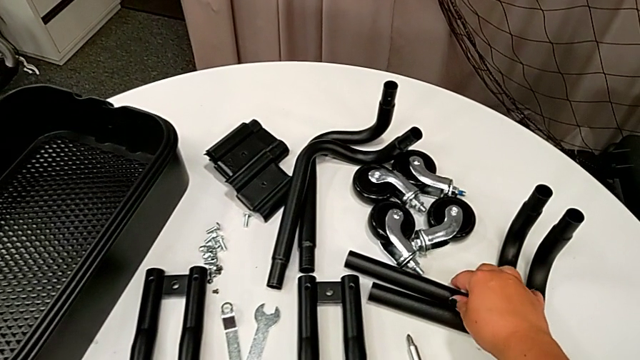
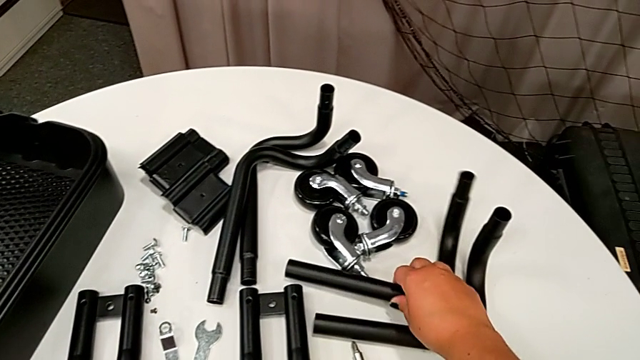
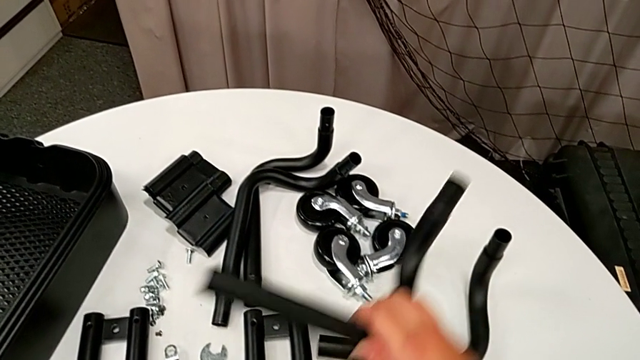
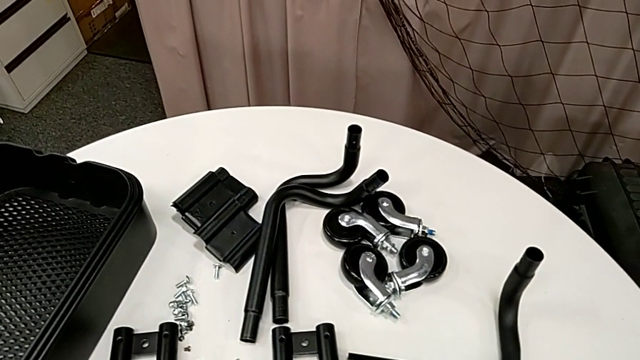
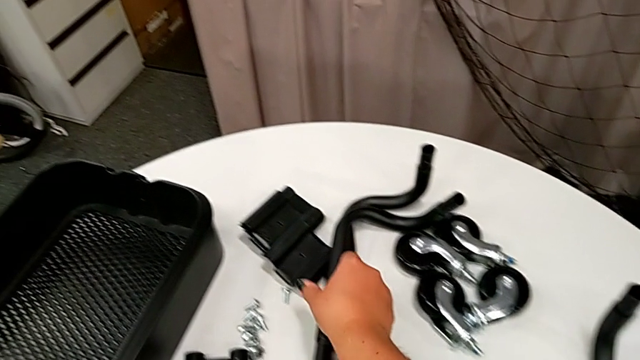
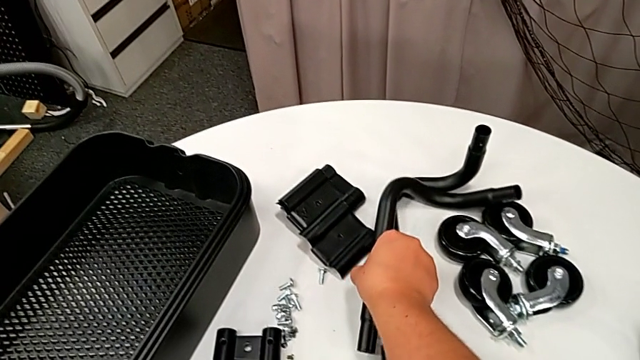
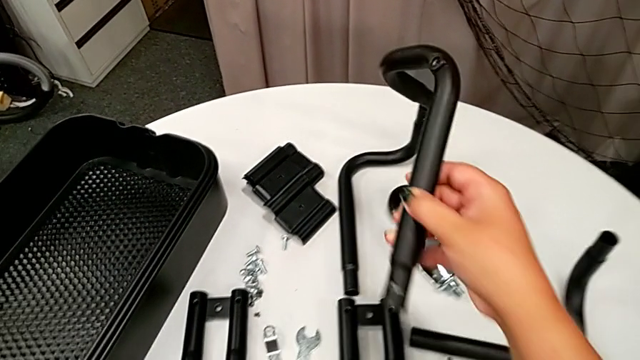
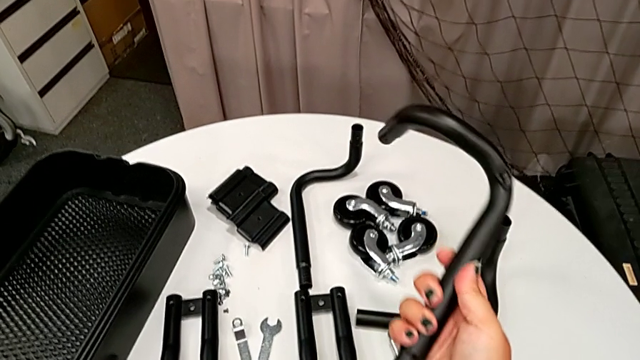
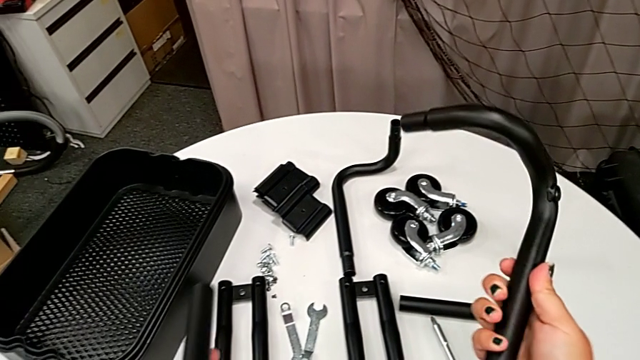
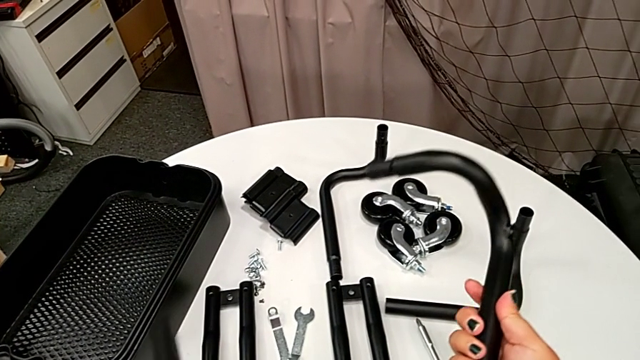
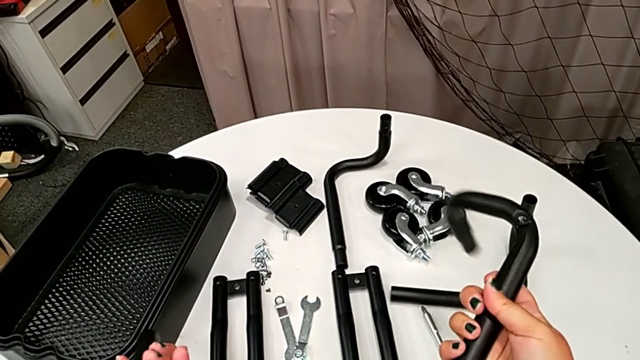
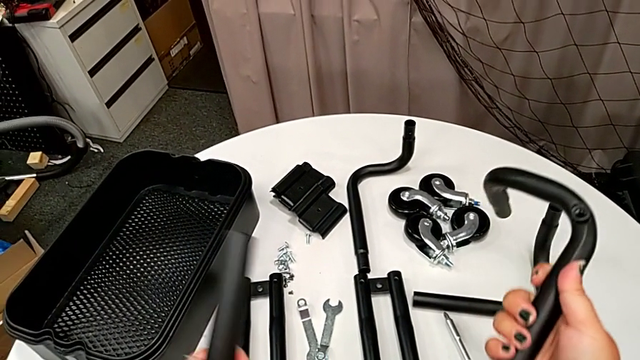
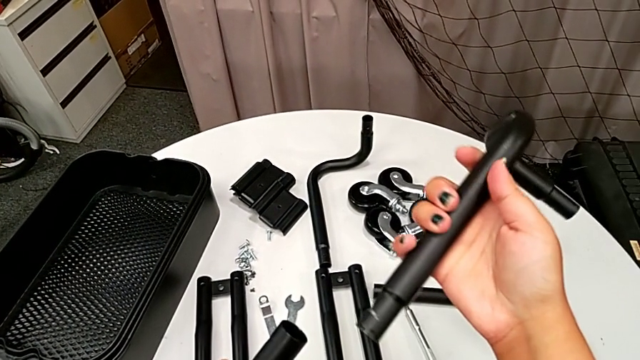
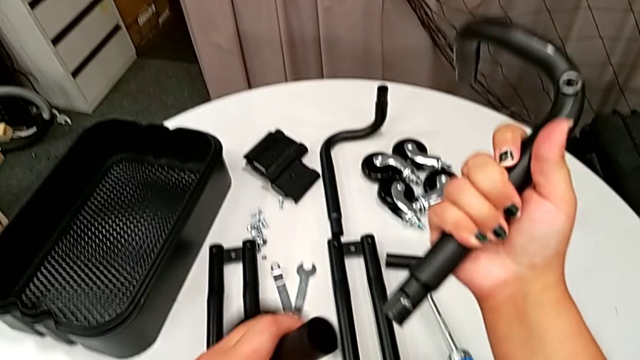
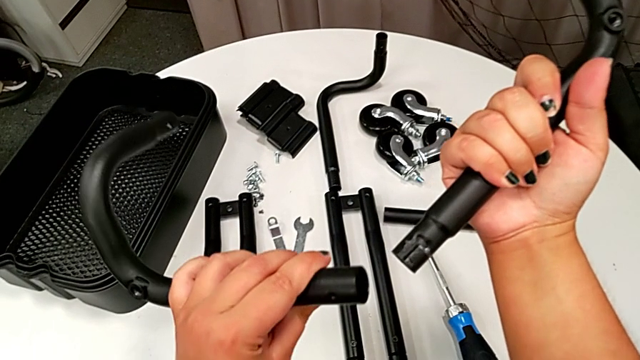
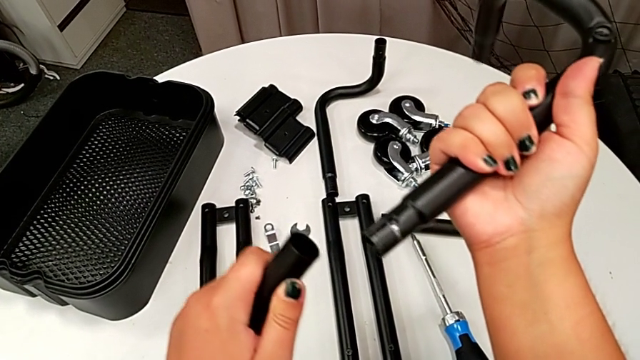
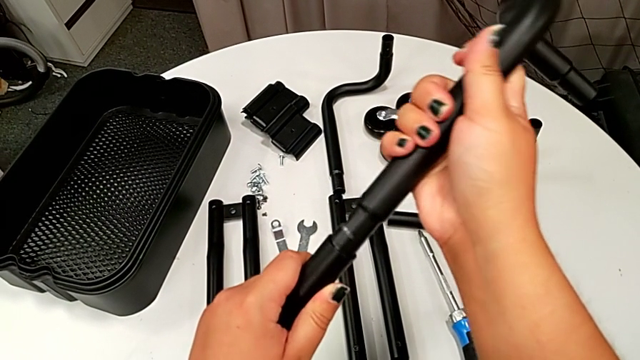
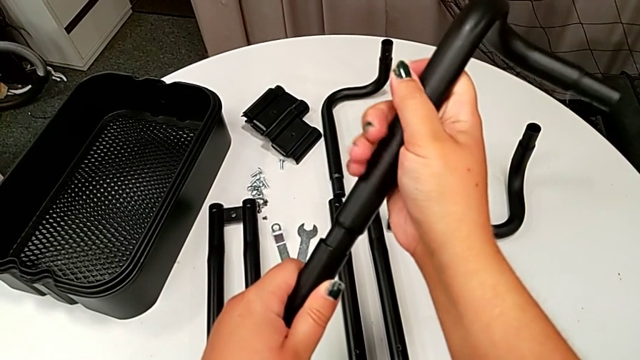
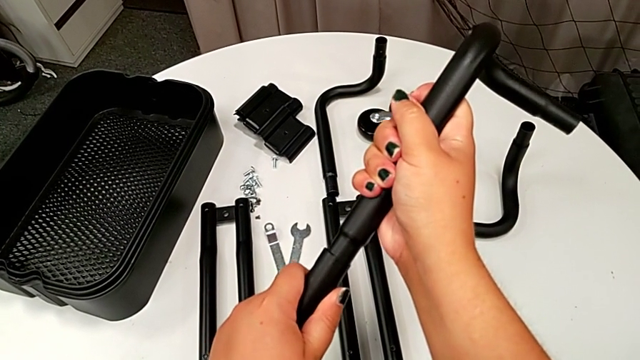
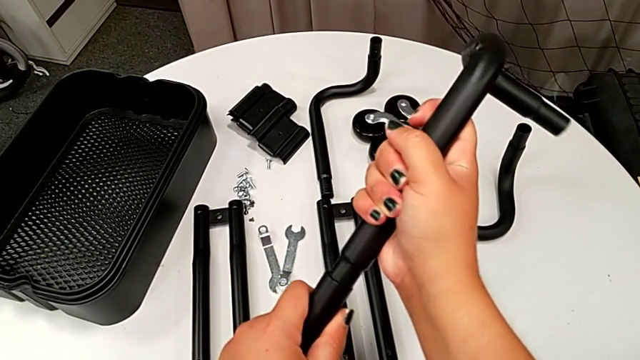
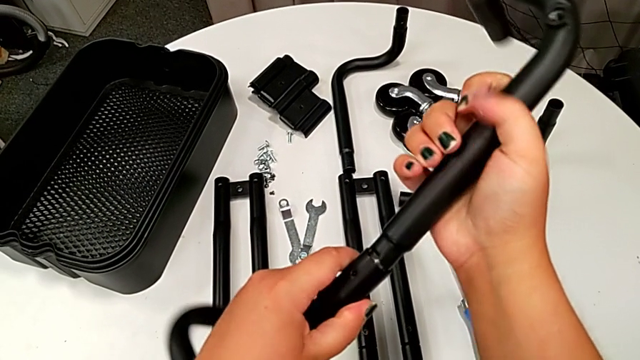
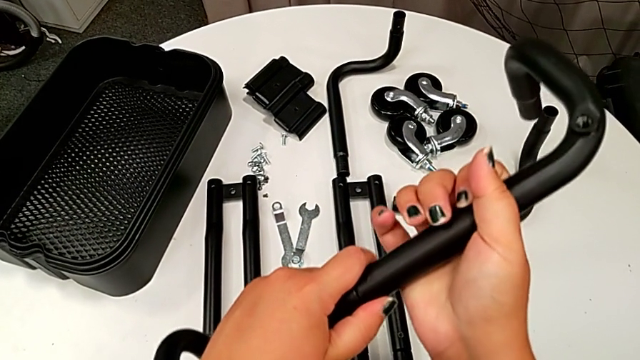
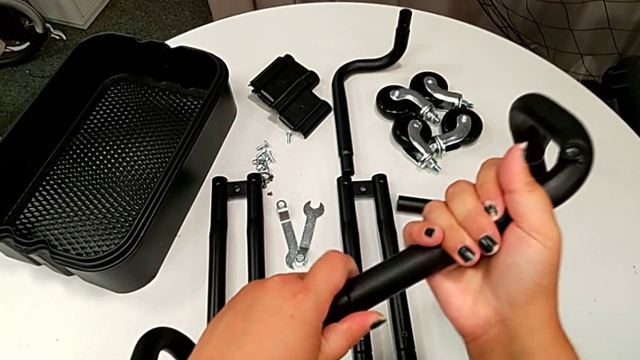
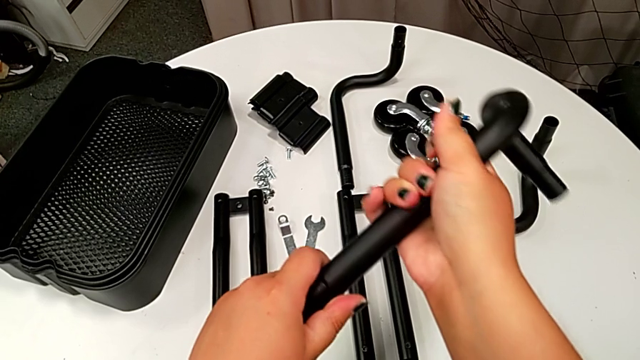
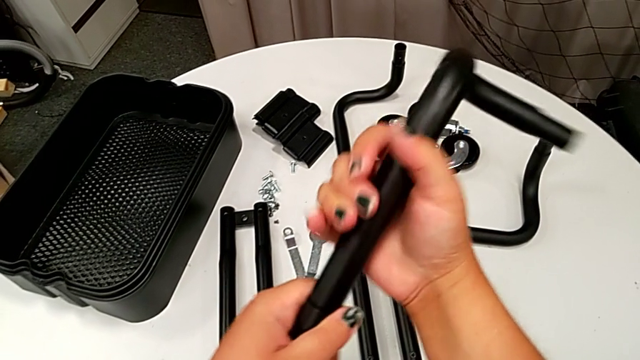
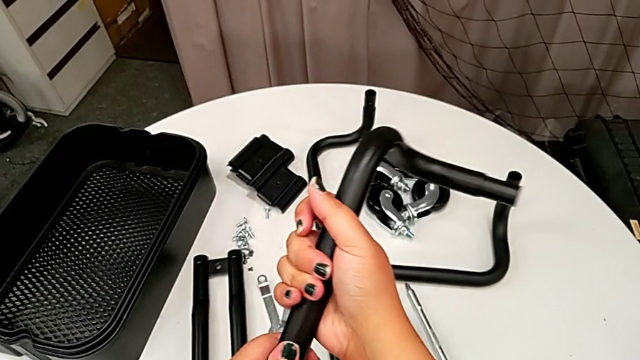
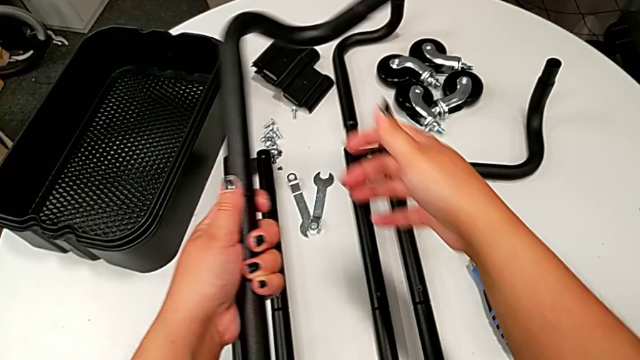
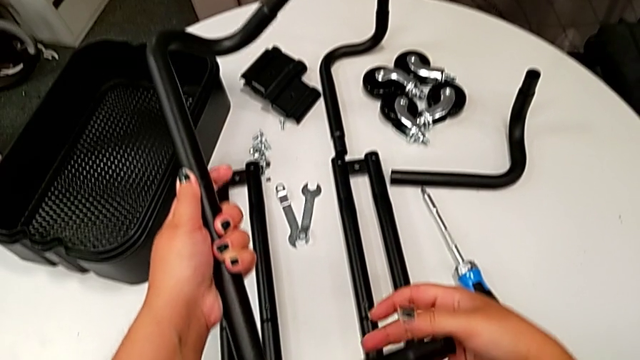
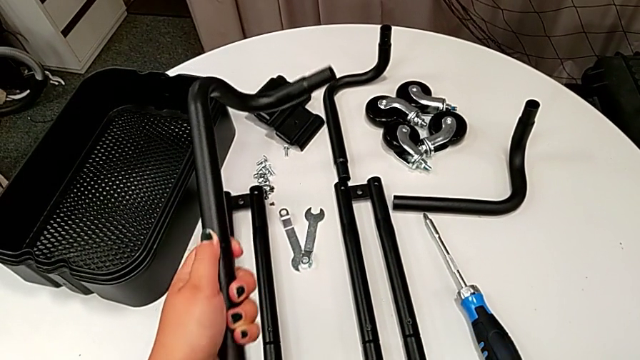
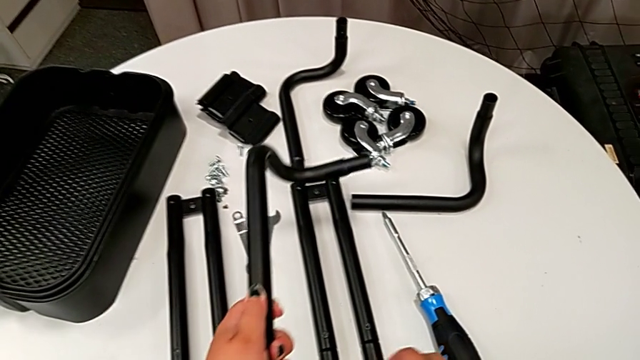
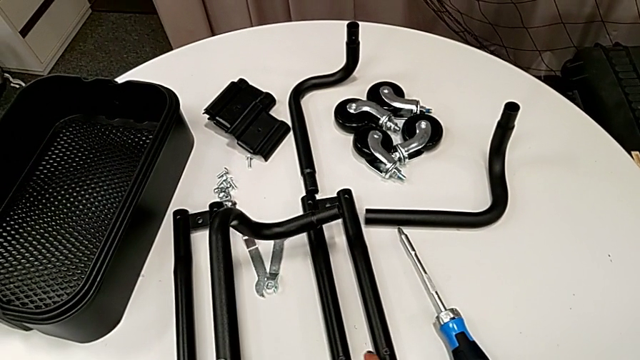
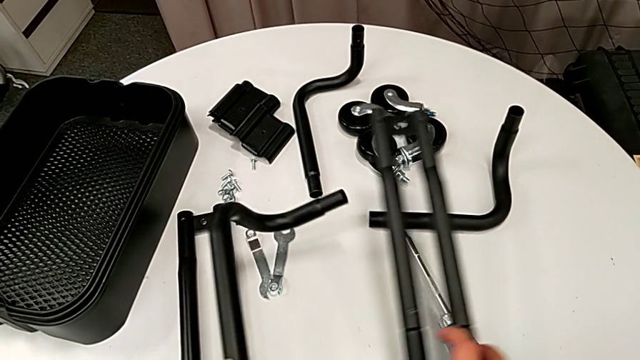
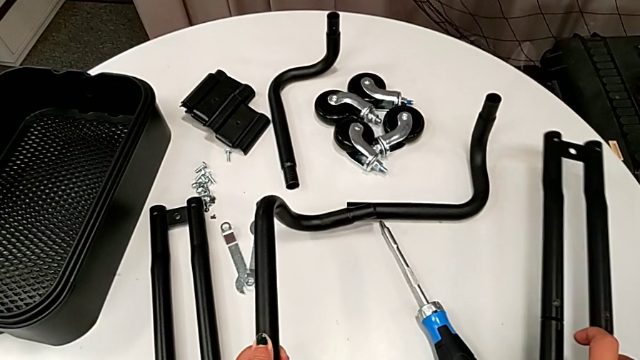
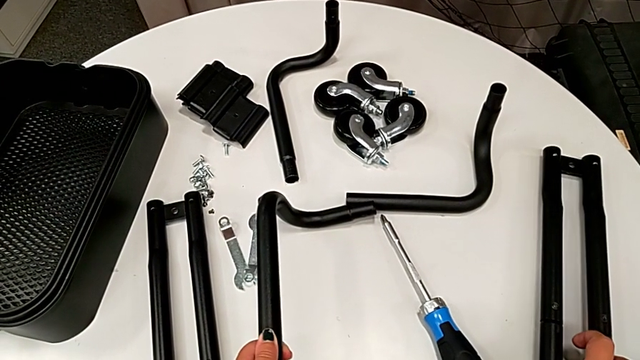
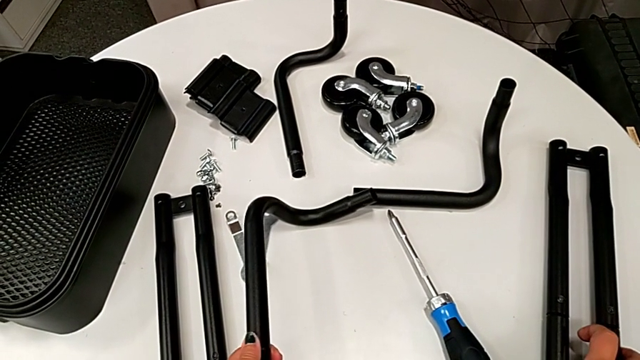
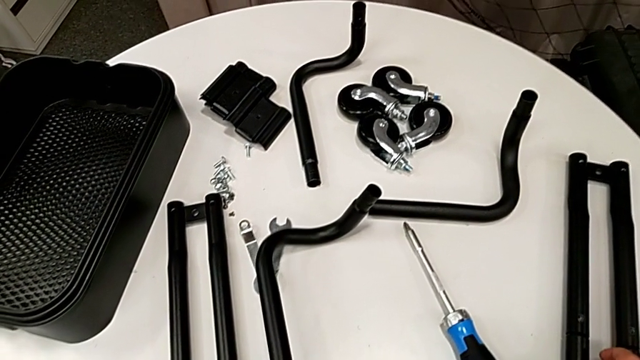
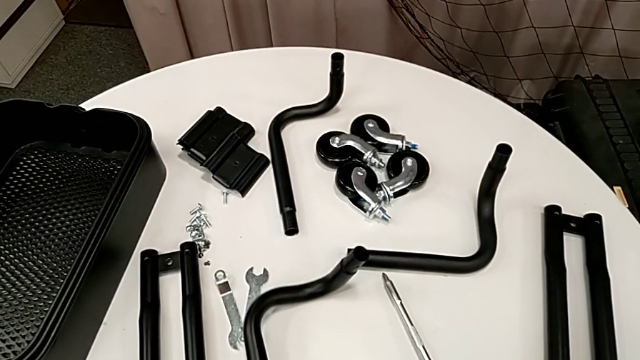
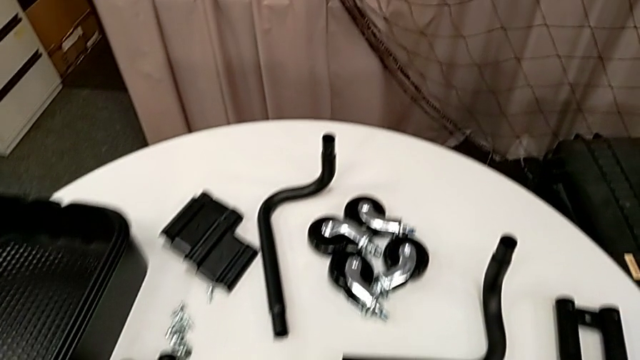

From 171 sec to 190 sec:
The camera wearer is assembling the first base frame. They grab the frame twice, align the leg, push it and assemble the frame.

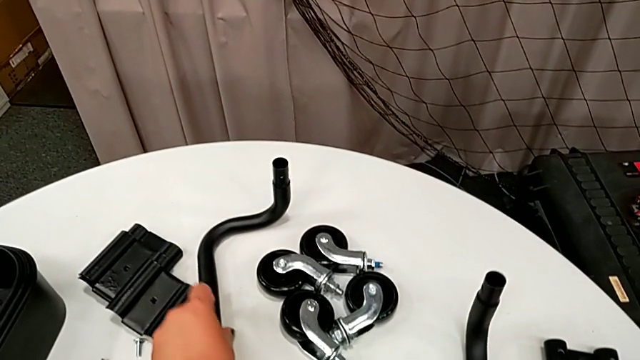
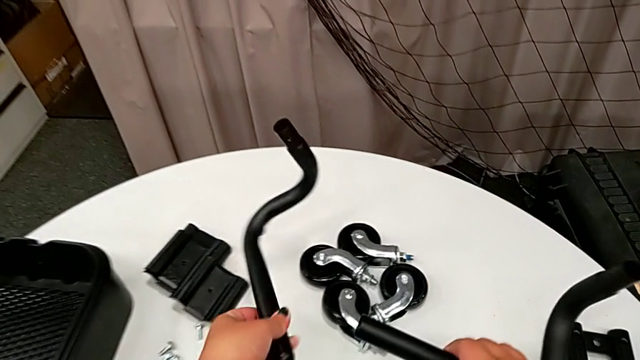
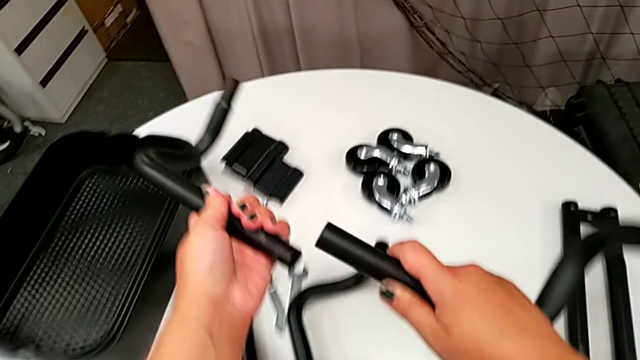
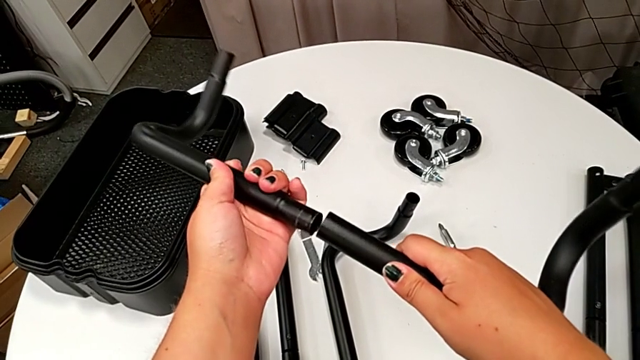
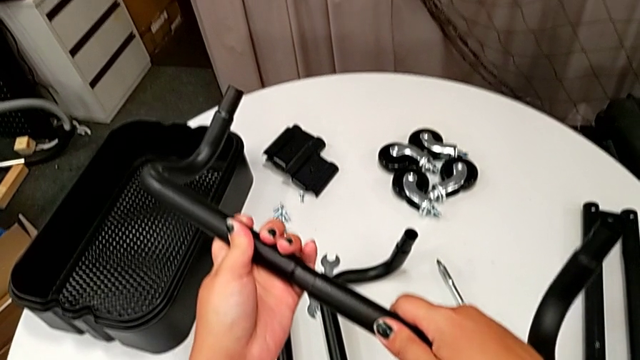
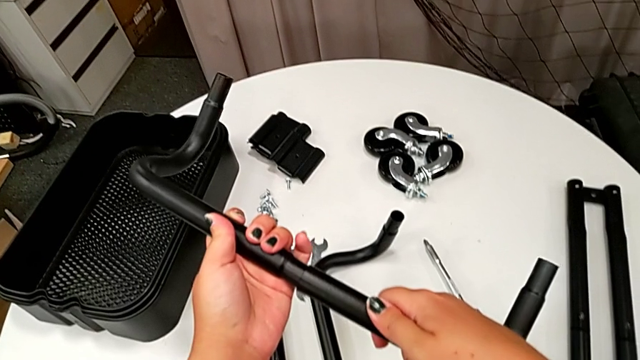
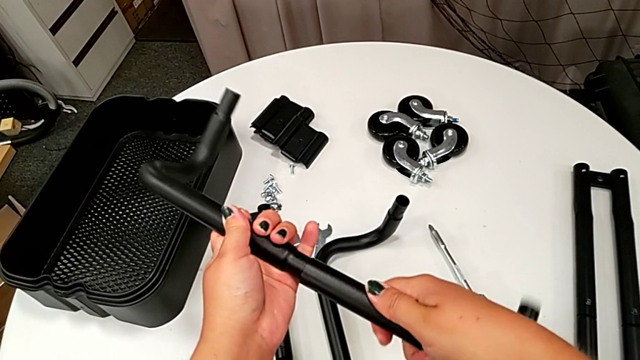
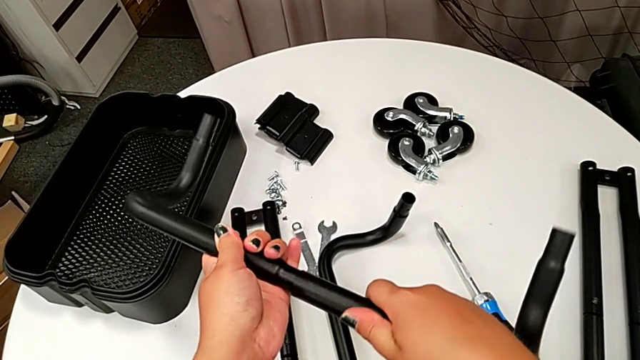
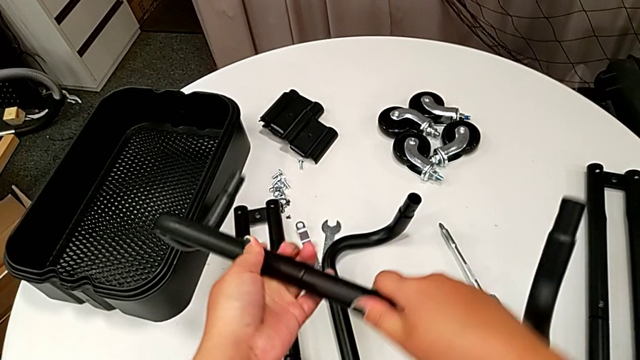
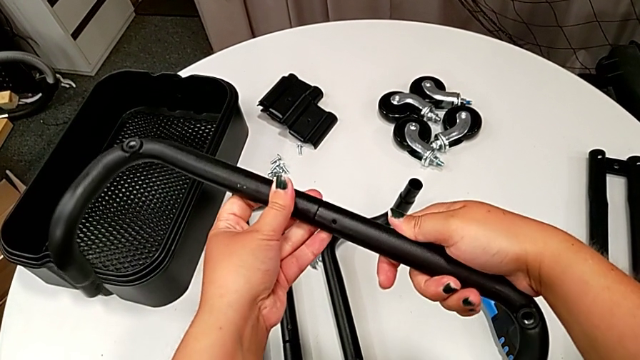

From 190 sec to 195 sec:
The camera wearer is assembling the second base frame. They grab the frame, align it and begin to assemble it.
